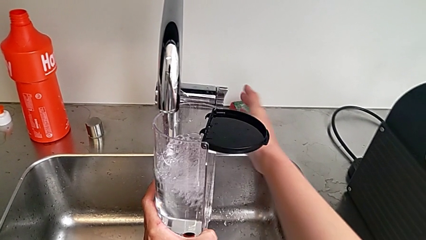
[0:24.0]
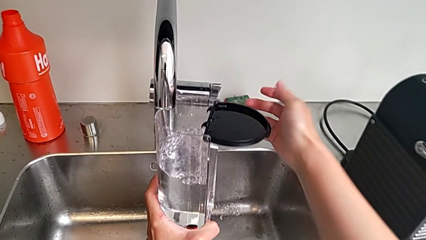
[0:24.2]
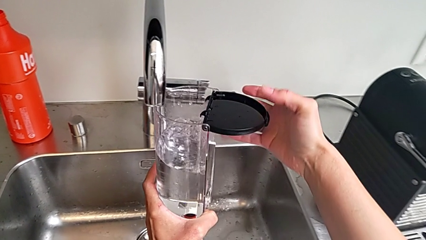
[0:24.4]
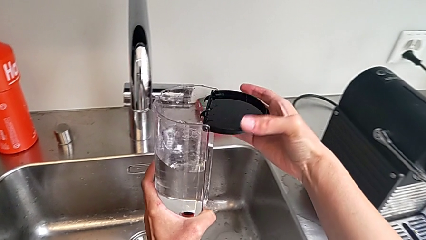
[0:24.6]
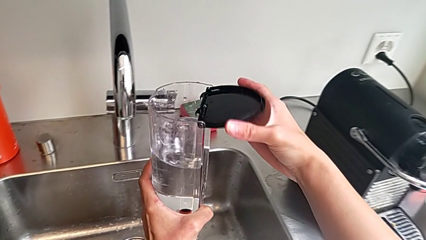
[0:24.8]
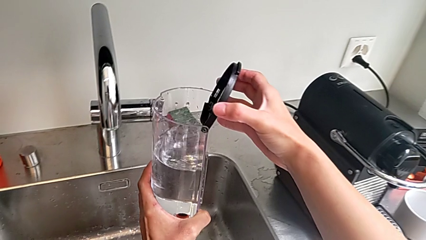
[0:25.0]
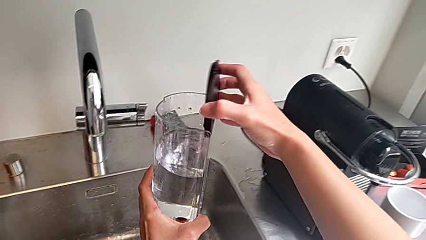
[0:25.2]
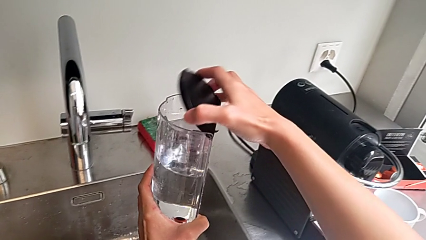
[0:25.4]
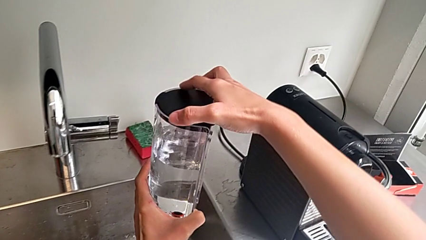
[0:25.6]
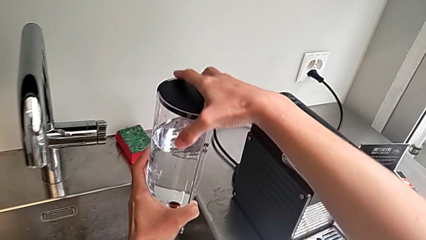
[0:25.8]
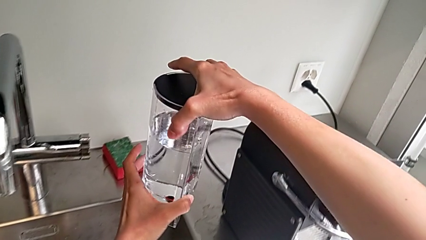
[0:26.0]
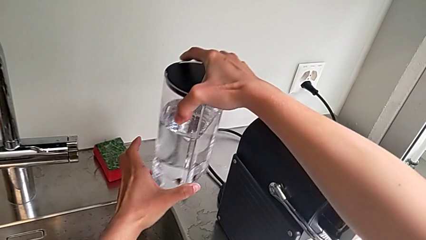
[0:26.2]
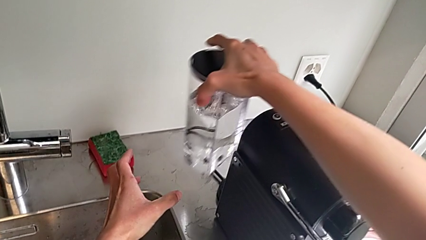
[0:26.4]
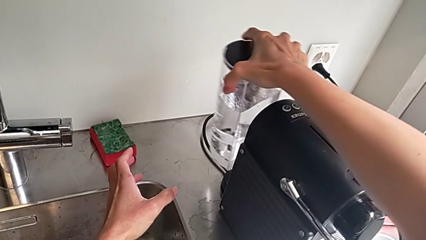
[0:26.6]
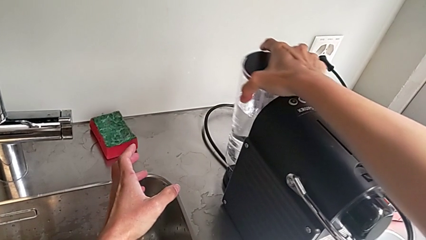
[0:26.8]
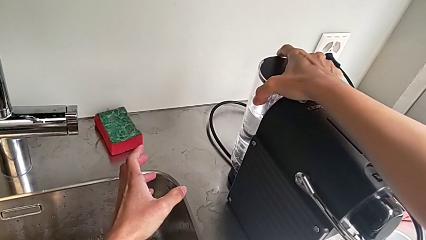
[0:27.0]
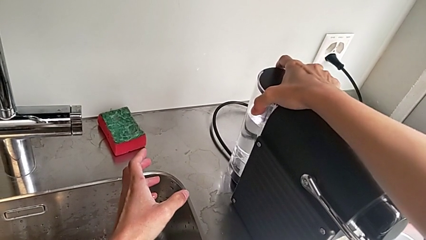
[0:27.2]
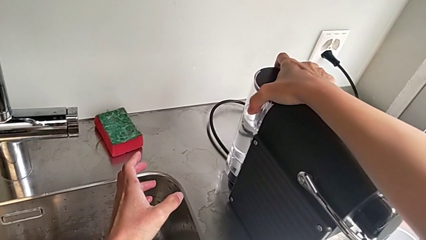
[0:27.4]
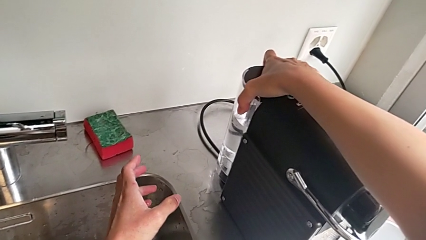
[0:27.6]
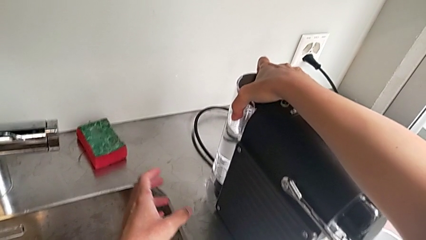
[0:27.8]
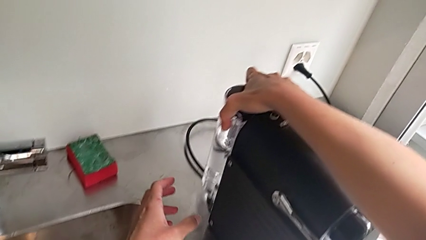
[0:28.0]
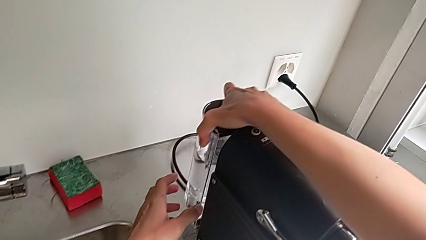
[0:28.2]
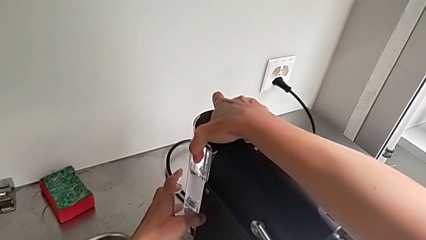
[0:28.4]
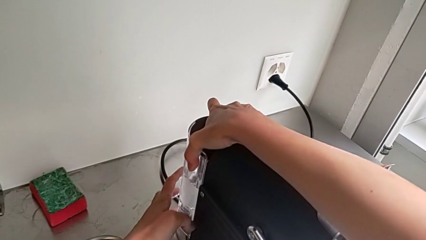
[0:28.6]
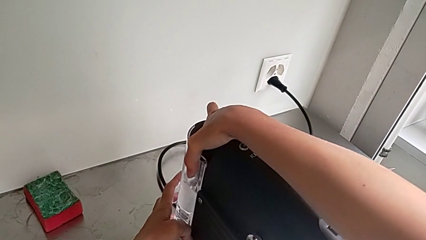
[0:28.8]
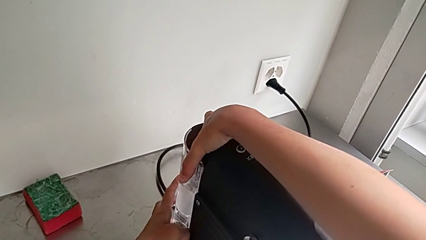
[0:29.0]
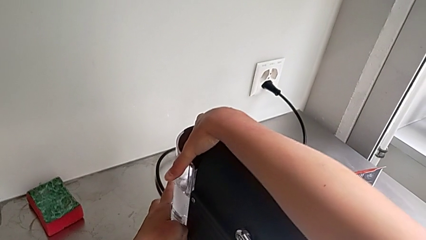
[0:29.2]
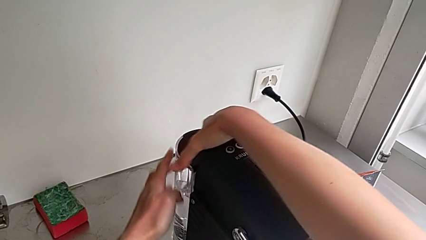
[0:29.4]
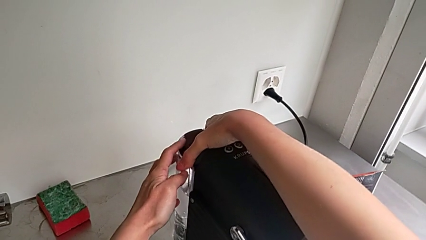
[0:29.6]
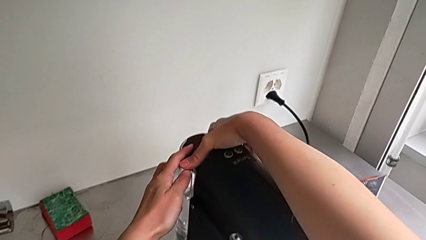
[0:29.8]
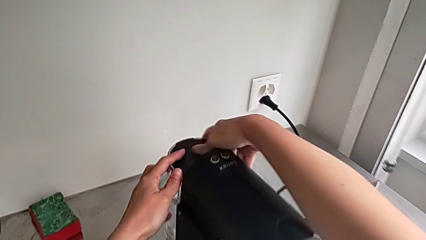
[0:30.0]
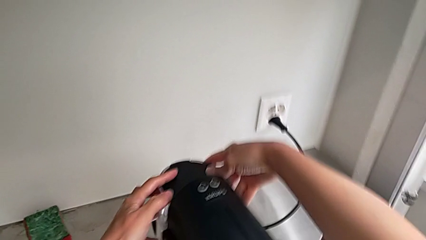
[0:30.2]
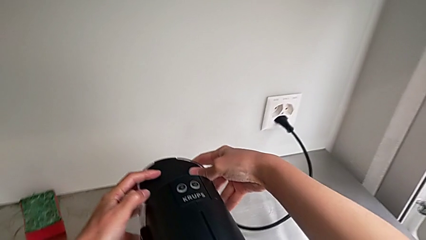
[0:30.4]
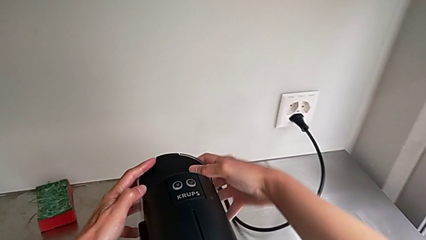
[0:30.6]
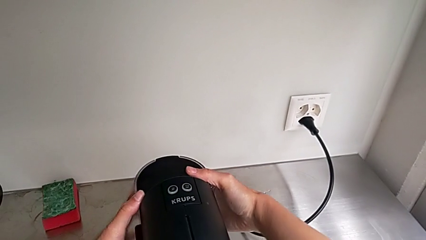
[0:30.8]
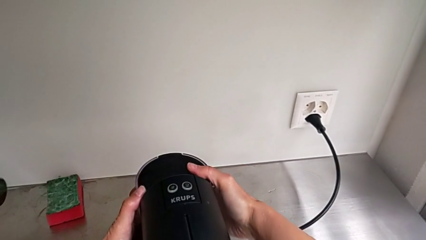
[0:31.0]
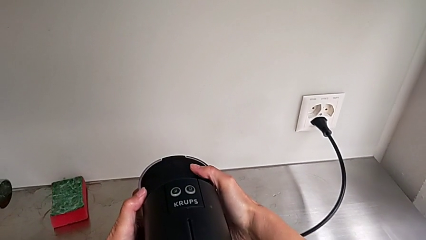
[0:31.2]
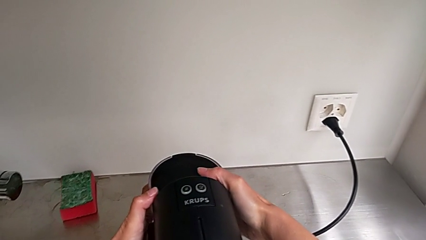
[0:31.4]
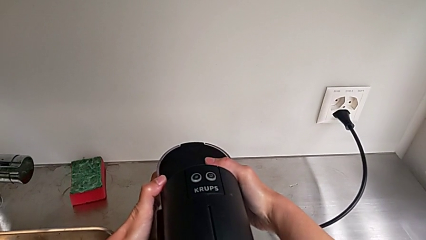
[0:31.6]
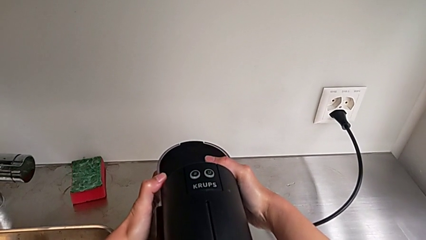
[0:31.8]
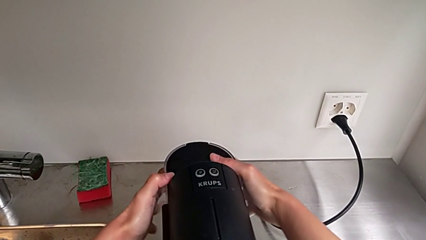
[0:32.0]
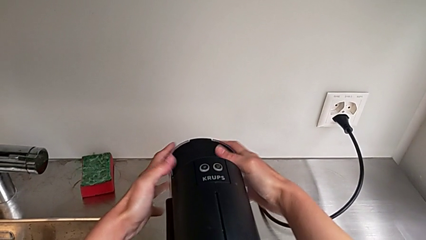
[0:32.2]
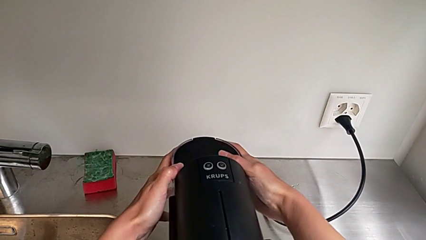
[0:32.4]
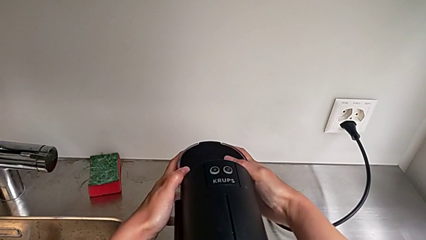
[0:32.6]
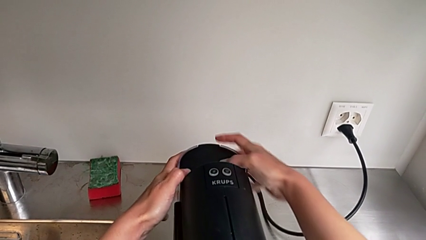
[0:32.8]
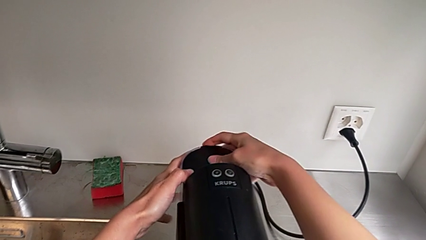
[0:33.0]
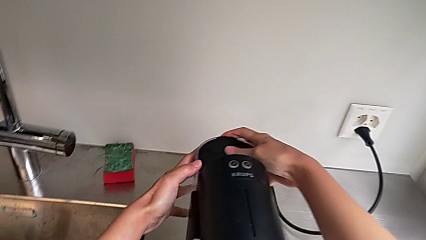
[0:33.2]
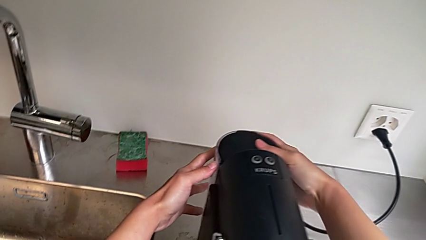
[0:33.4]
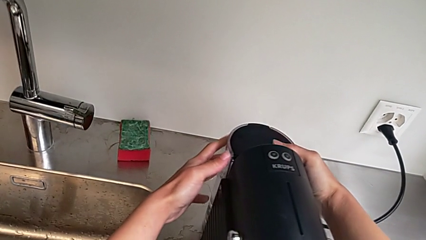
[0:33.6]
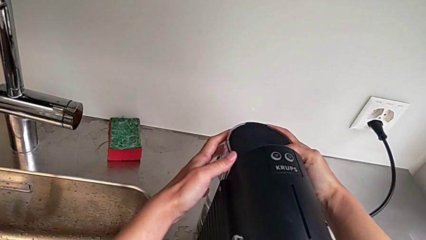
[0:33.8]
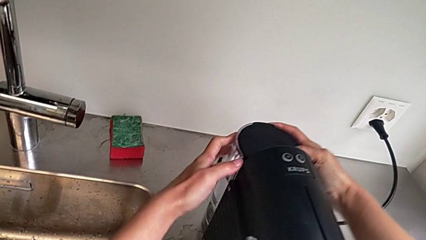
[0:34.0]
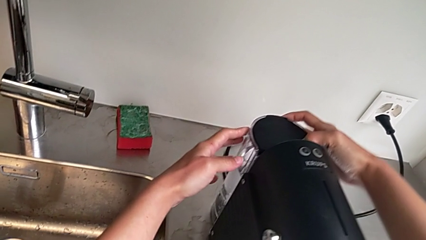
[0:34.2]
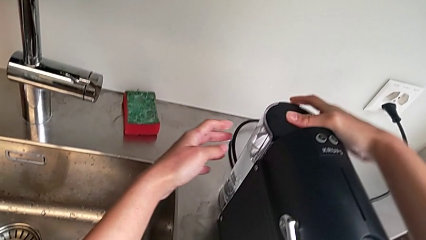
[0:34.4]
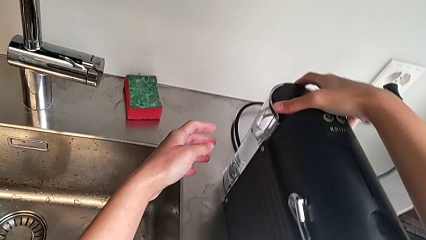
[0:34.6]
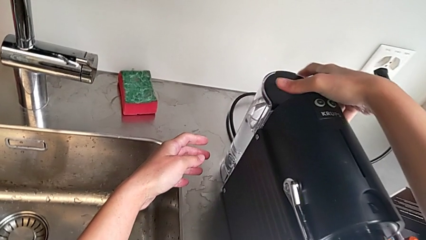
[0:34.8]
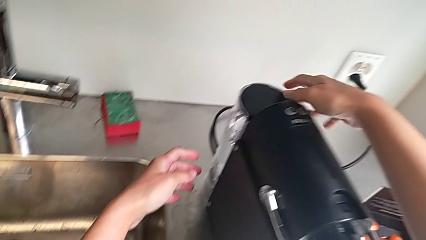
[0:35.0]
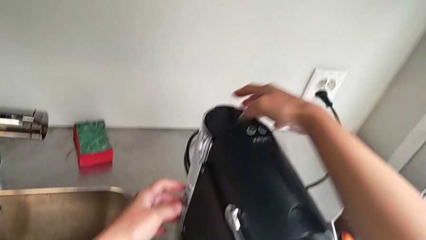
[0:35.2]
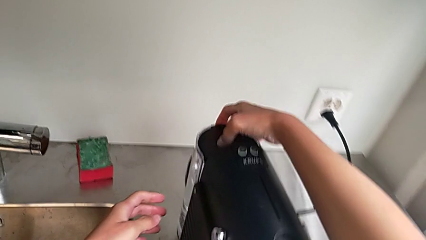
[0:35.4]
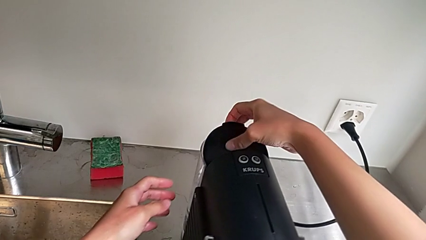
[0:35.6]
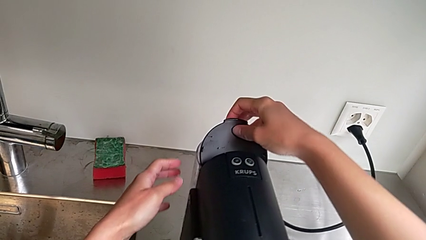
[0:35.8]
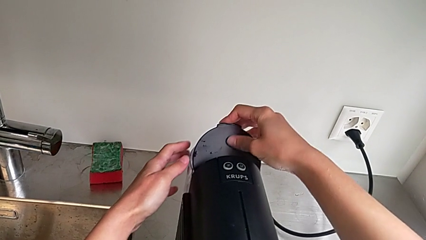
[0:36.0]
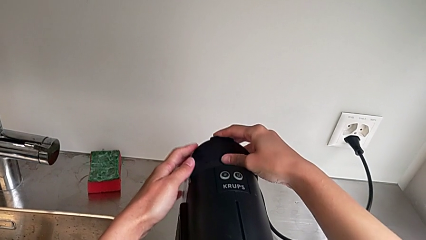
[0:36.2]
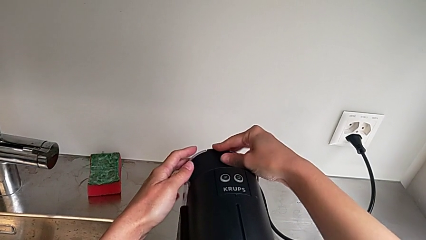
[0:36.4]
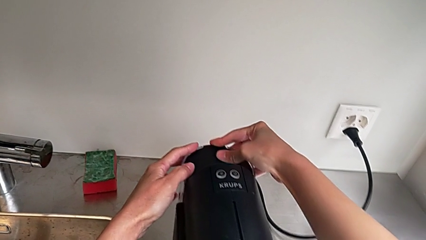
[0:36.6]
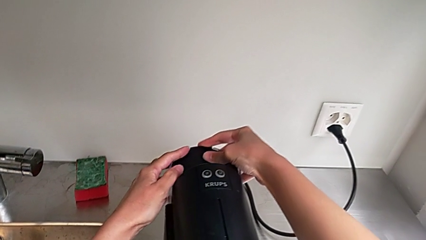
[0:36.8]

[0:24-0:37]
The camera wearer is loading a water container. They close the lid, approach the water container, place it, wrongly press it, open the lid and close the water container, all with the right hand.

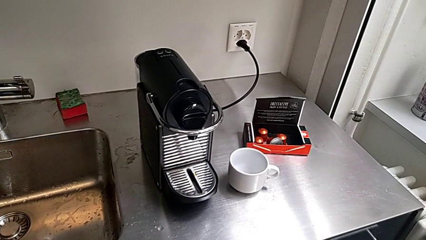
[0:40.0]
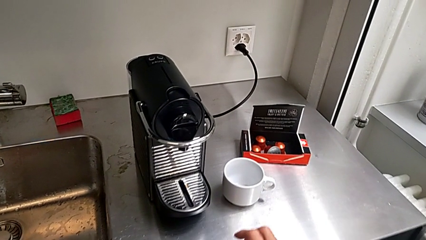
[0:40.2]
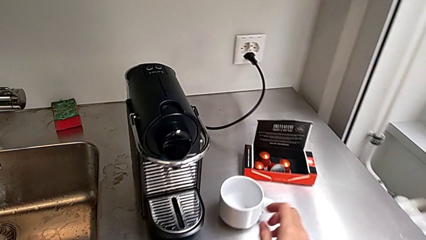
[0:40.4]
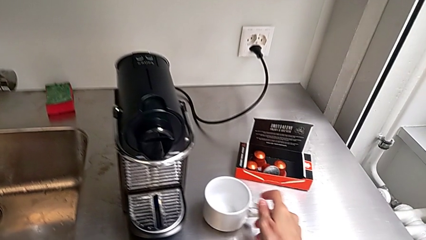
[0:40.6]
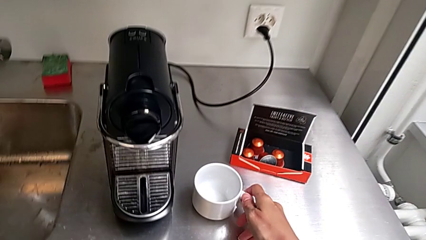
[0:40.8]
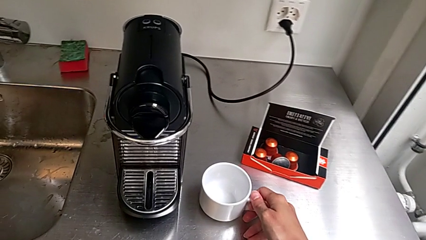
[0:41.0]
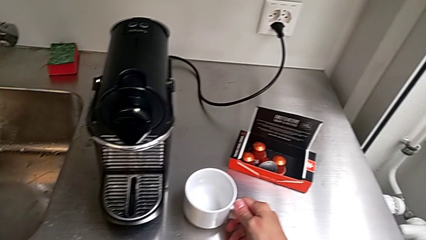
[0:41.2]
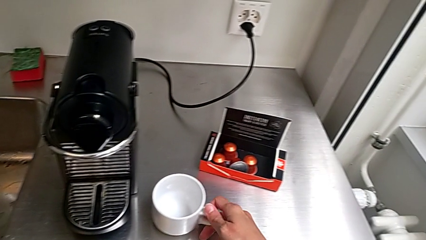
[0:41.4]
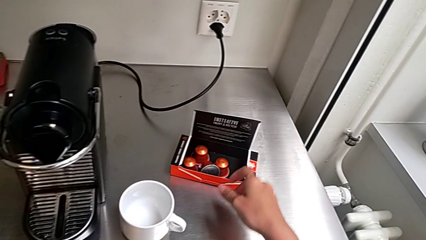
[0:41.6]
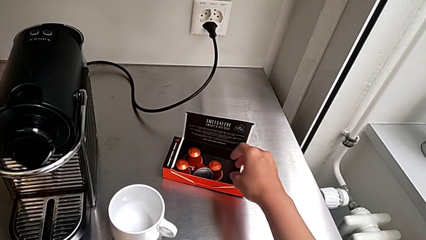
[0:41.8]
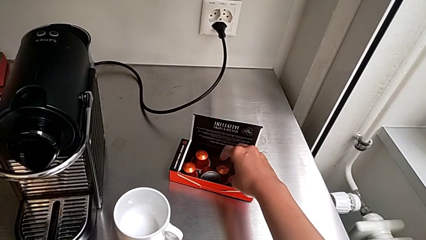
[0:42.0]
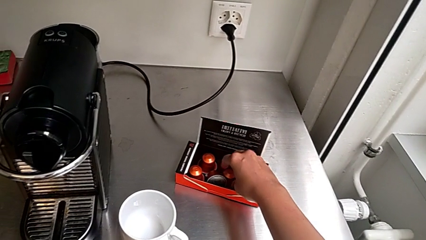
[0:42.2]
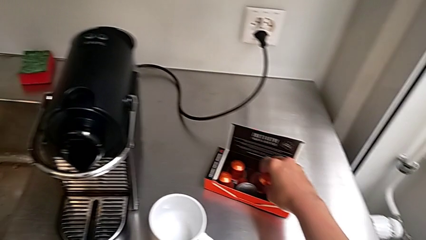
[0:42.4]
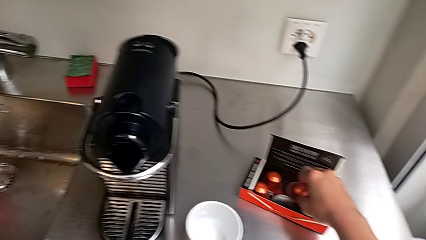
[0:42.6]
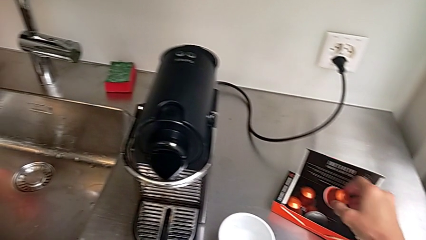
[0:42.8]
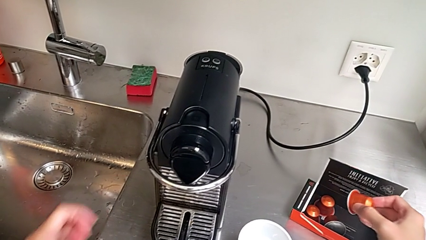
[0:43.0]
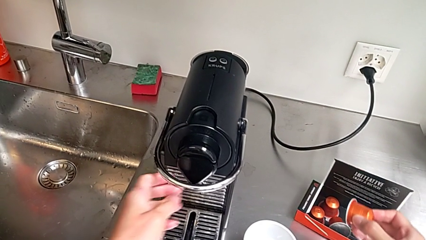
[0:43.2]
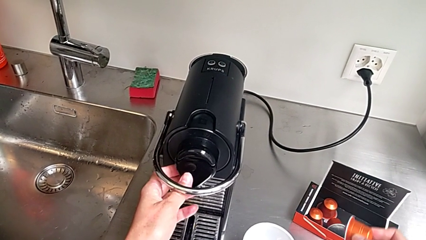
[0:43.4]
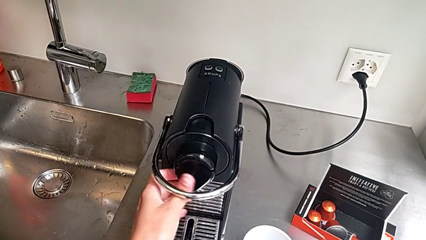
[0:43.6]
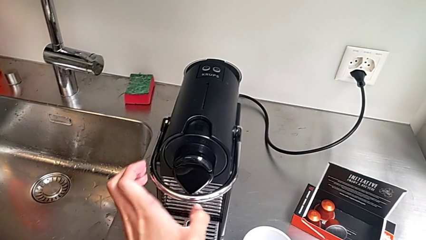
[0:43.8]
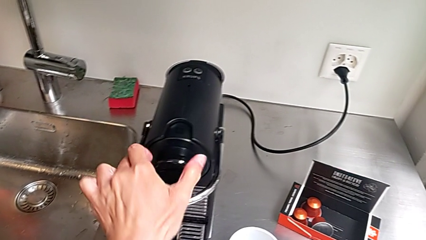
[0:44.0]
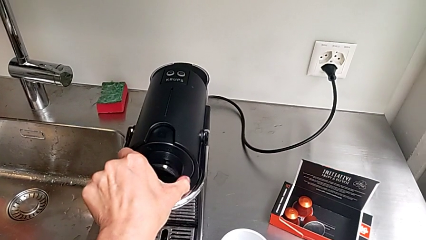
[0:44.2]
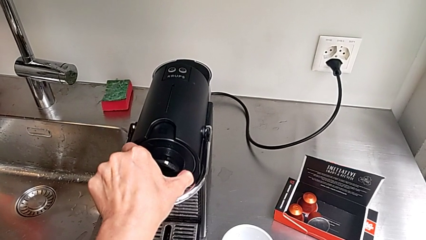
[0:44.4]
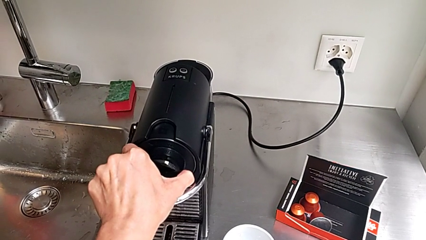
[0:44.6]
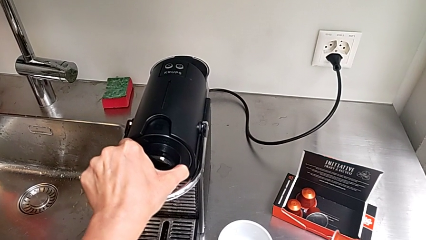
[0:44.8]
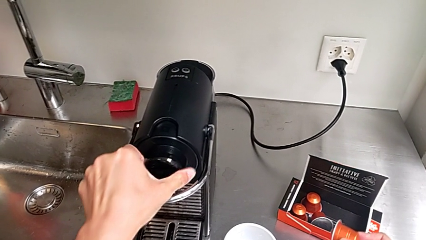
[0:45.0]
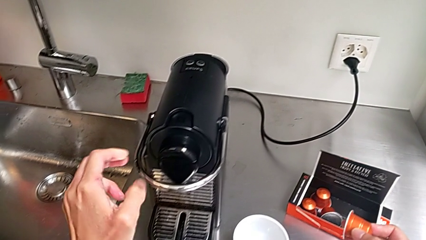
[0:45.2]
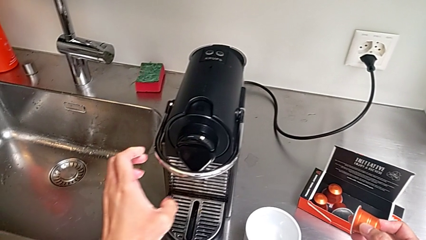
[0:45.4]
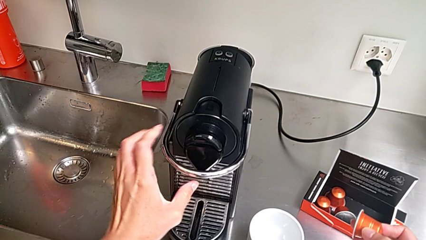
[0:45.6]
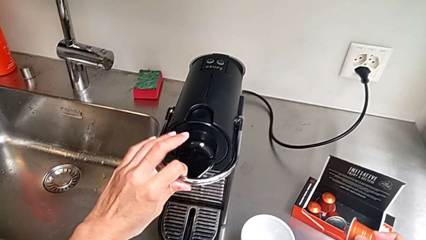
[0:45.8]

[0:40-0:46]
The camera wearer is brewing a cup of coffee. They approach the cup, grab it, approach the coffee capsule, grab it and lift it, all with the right hand. They wrongly touch the dispenser, hold it and pull it, but it doesn't work, all with the left hand.
